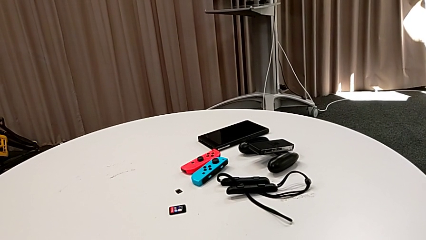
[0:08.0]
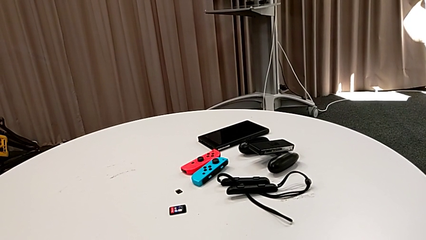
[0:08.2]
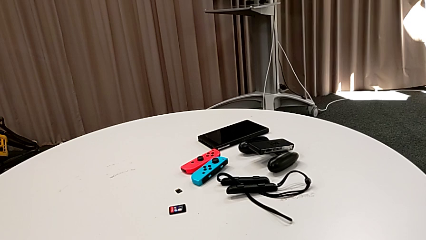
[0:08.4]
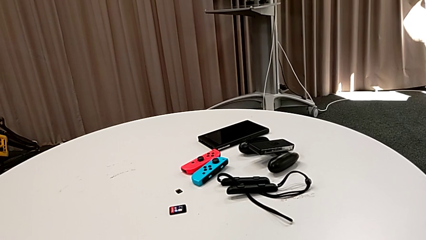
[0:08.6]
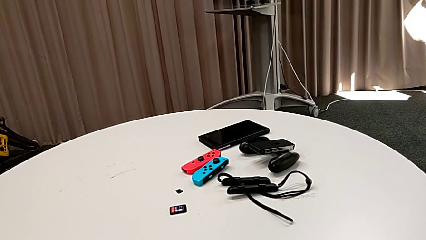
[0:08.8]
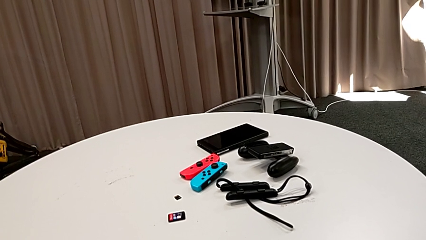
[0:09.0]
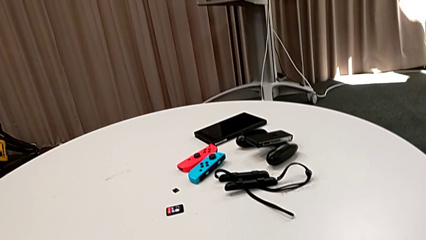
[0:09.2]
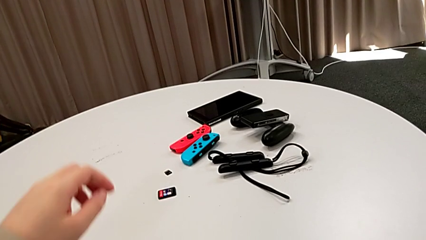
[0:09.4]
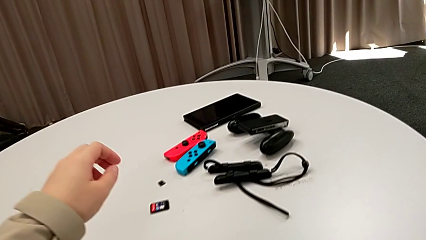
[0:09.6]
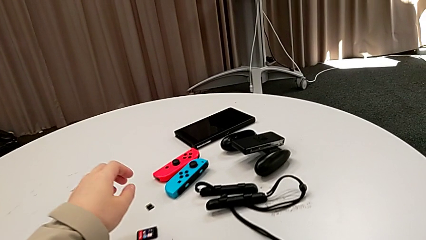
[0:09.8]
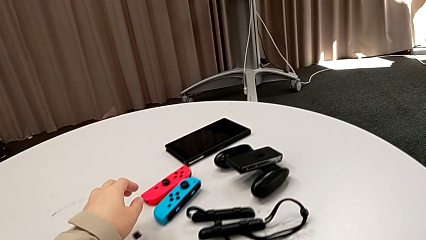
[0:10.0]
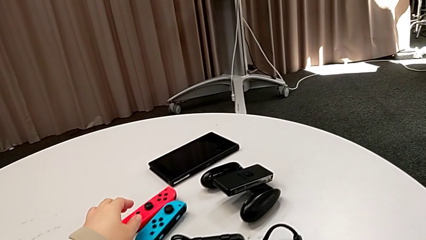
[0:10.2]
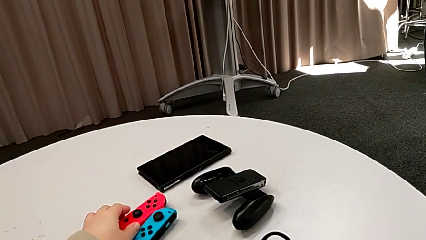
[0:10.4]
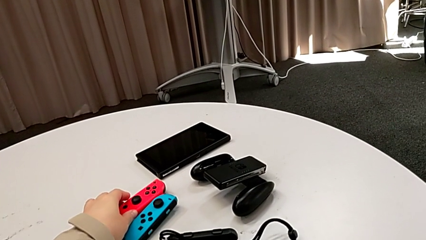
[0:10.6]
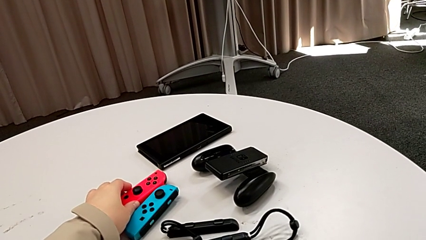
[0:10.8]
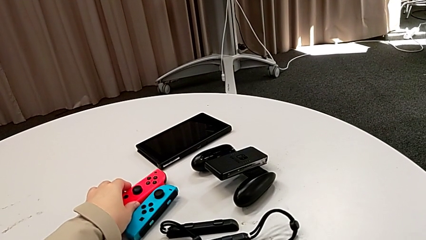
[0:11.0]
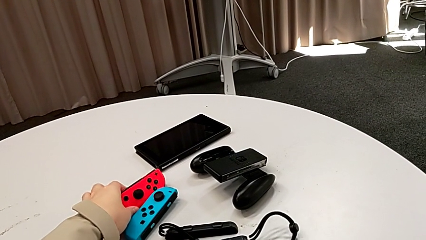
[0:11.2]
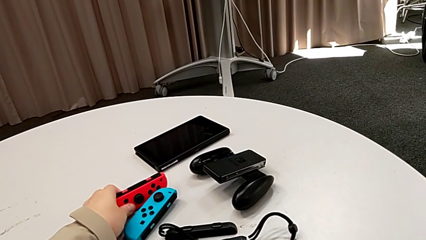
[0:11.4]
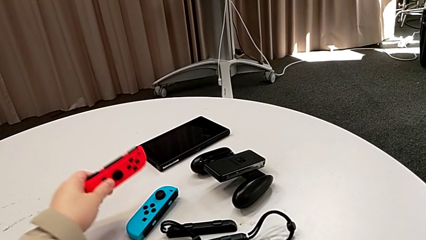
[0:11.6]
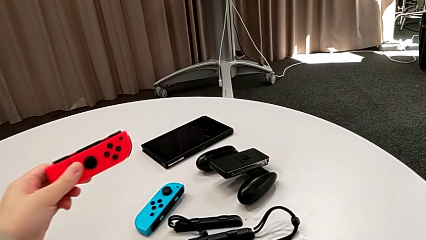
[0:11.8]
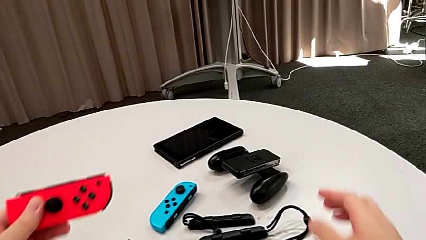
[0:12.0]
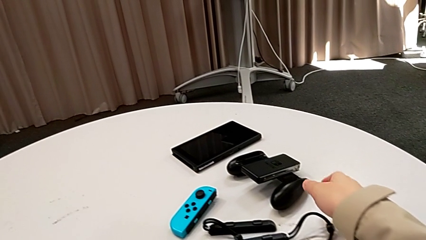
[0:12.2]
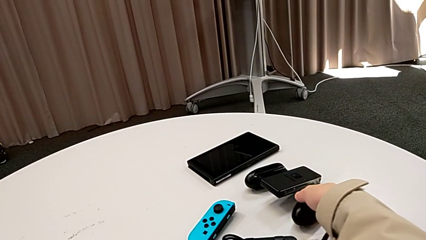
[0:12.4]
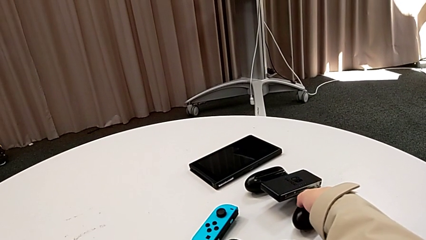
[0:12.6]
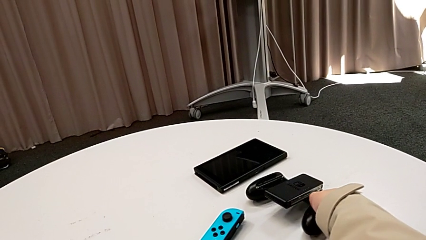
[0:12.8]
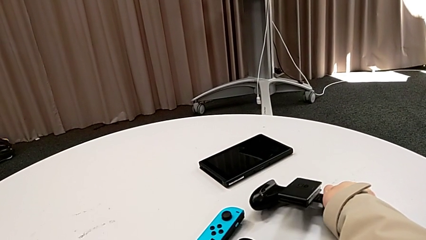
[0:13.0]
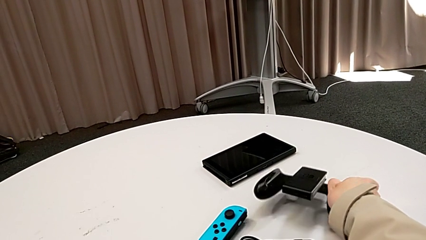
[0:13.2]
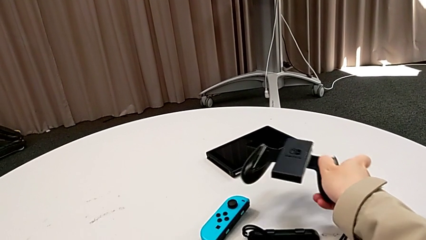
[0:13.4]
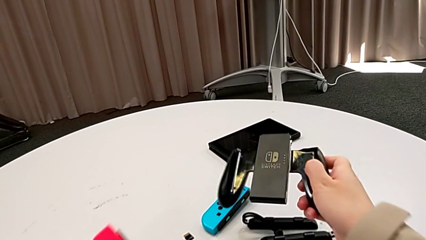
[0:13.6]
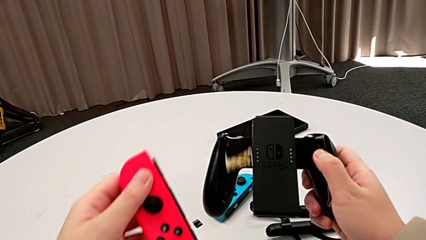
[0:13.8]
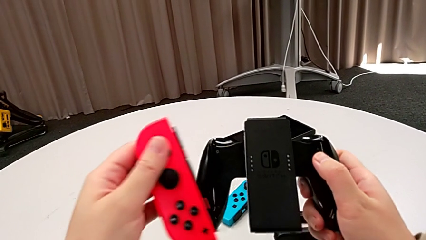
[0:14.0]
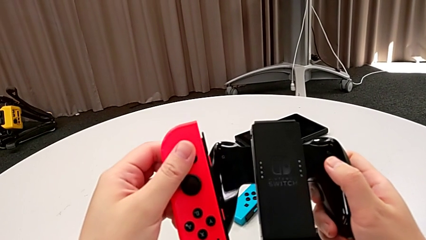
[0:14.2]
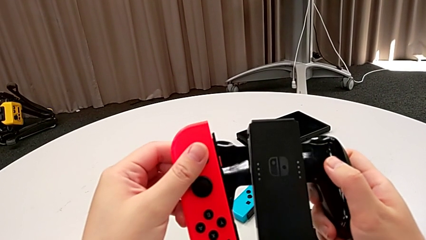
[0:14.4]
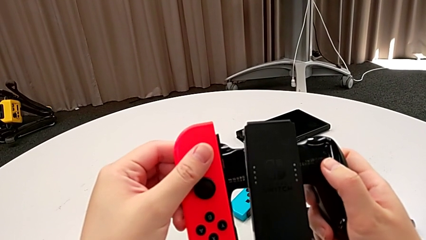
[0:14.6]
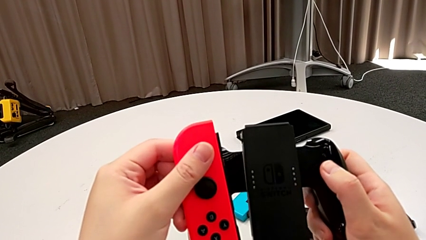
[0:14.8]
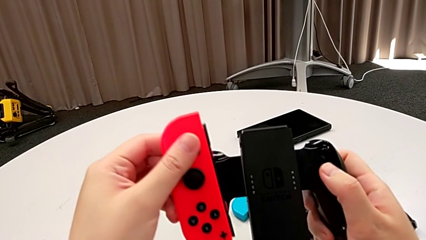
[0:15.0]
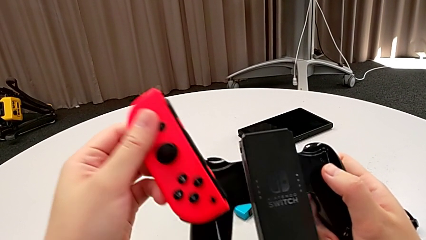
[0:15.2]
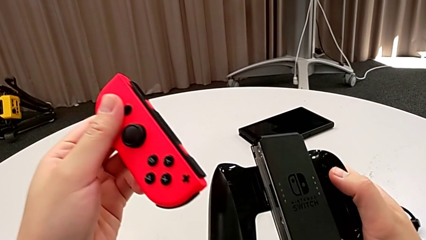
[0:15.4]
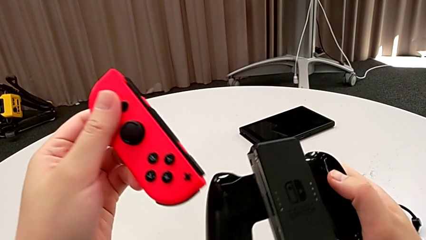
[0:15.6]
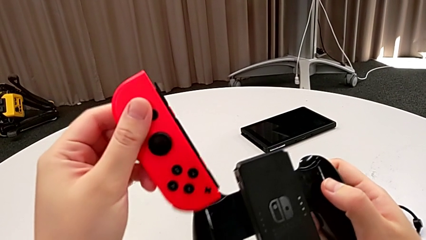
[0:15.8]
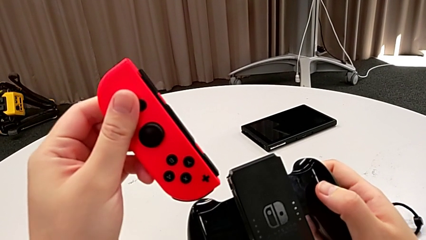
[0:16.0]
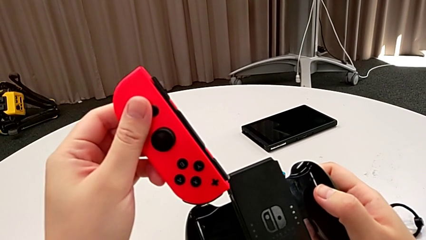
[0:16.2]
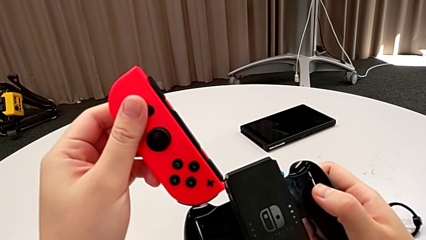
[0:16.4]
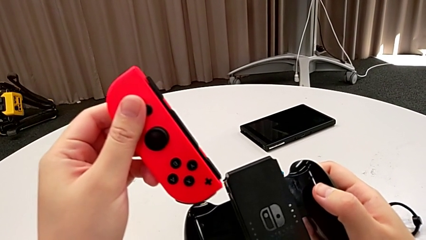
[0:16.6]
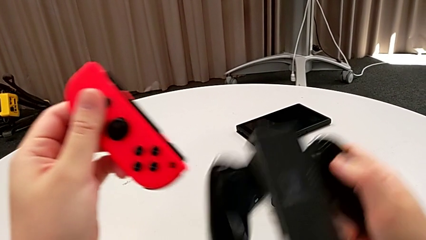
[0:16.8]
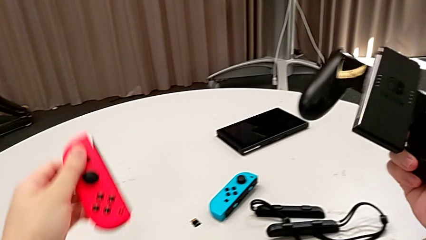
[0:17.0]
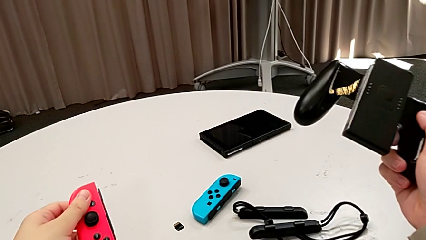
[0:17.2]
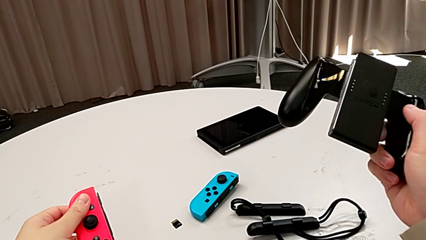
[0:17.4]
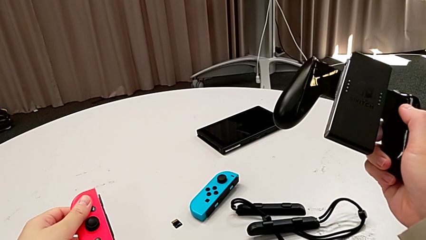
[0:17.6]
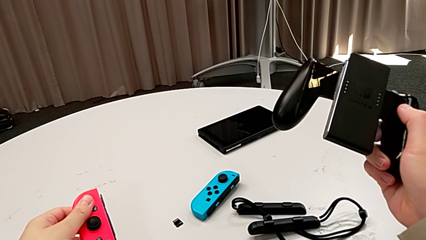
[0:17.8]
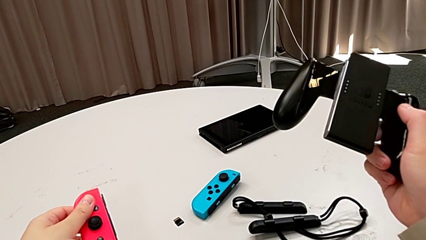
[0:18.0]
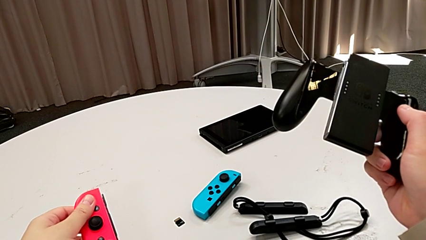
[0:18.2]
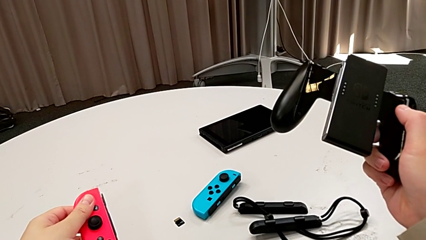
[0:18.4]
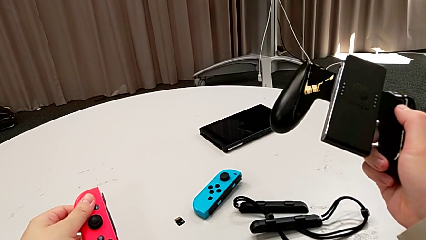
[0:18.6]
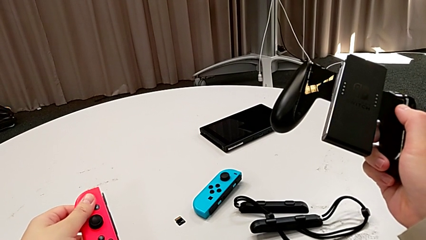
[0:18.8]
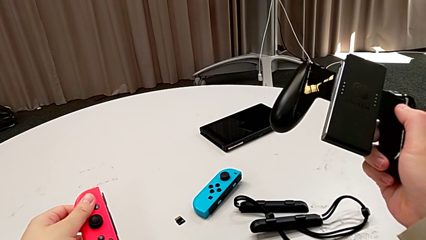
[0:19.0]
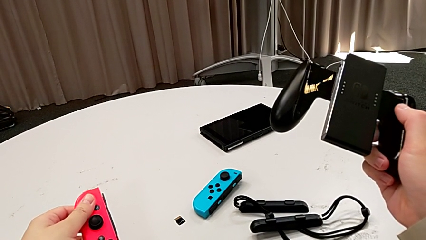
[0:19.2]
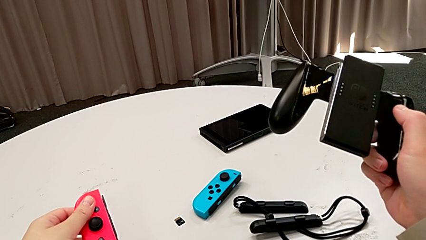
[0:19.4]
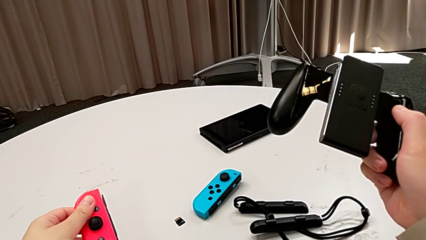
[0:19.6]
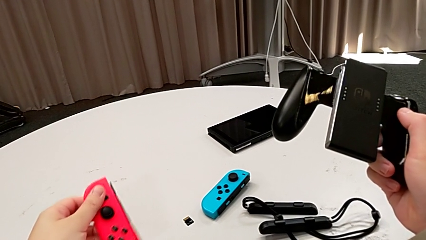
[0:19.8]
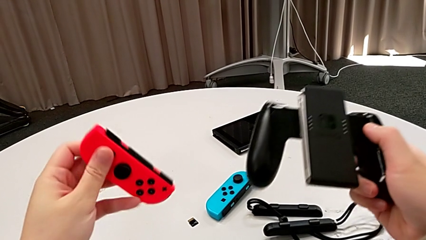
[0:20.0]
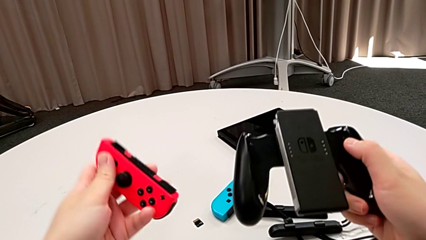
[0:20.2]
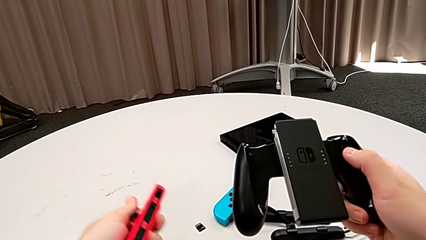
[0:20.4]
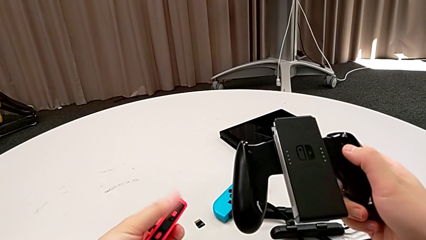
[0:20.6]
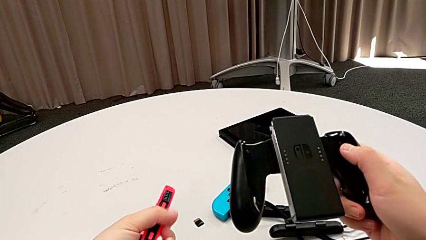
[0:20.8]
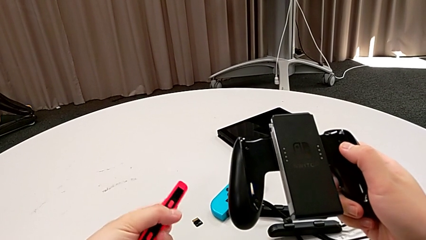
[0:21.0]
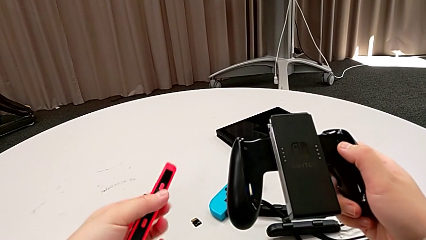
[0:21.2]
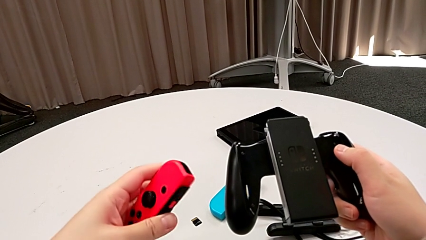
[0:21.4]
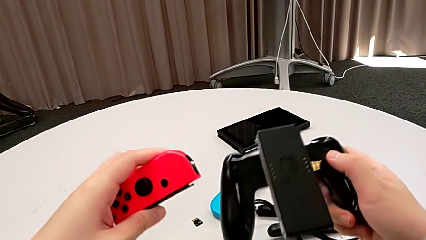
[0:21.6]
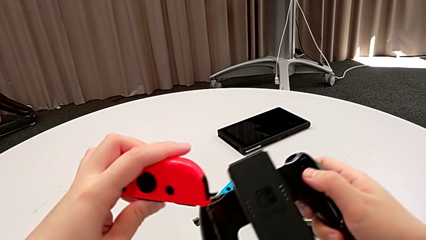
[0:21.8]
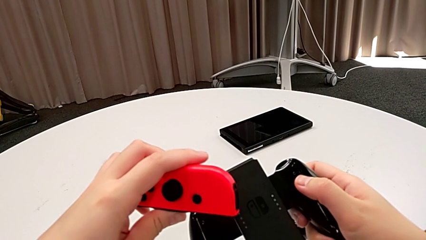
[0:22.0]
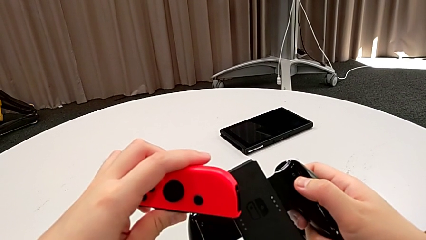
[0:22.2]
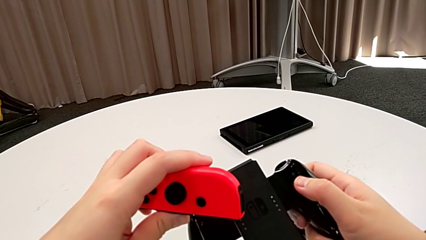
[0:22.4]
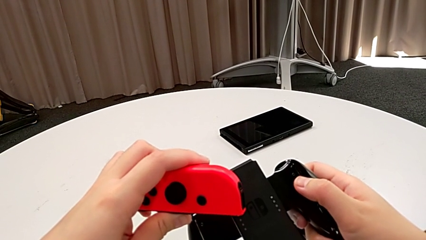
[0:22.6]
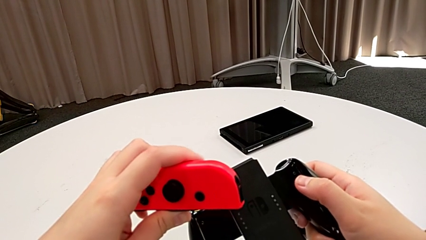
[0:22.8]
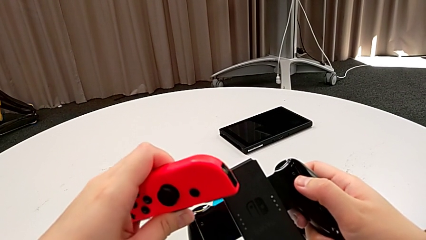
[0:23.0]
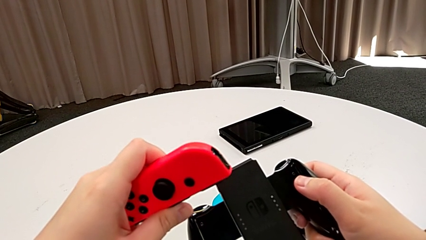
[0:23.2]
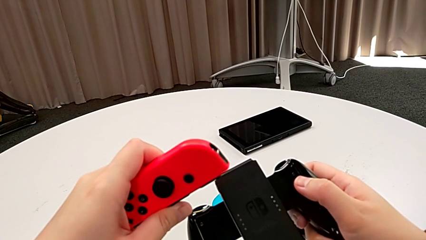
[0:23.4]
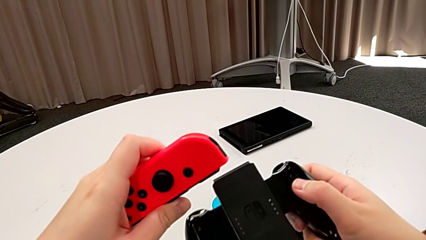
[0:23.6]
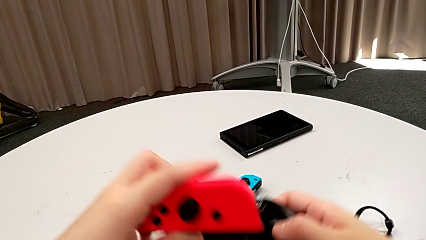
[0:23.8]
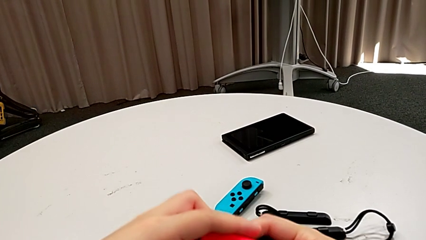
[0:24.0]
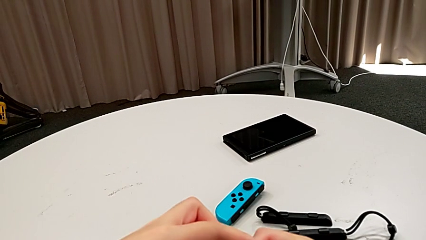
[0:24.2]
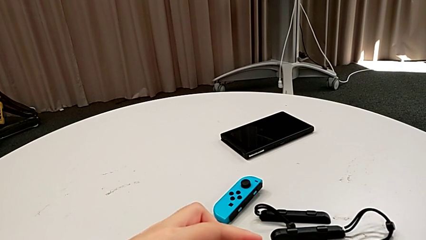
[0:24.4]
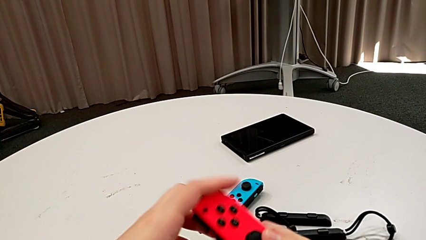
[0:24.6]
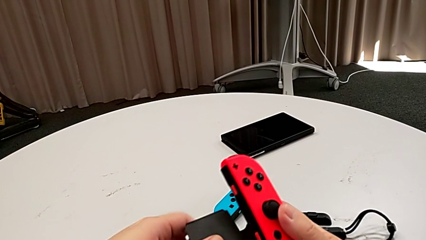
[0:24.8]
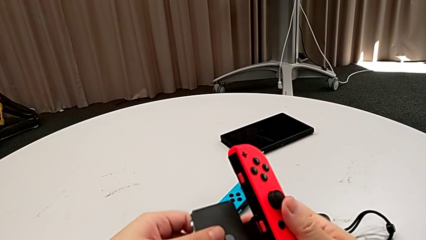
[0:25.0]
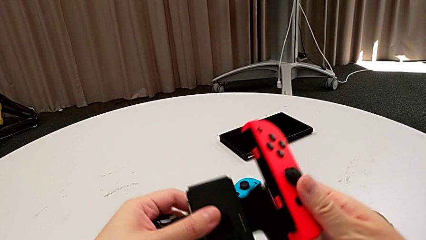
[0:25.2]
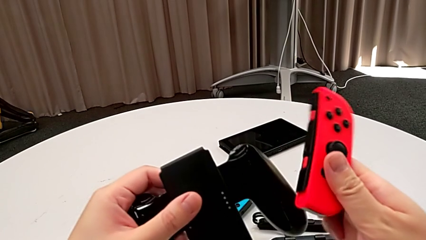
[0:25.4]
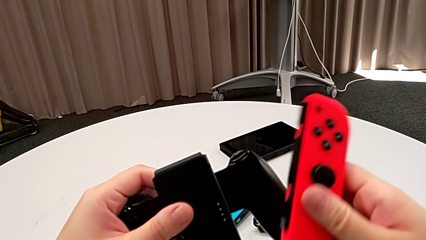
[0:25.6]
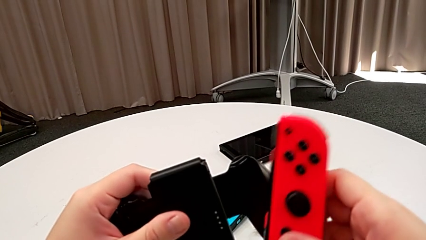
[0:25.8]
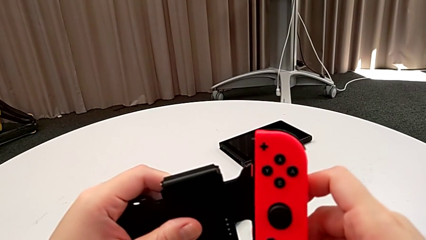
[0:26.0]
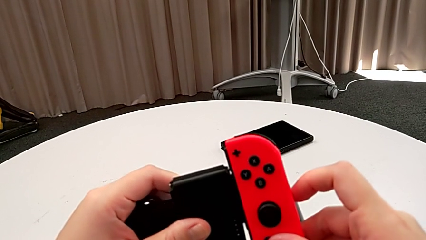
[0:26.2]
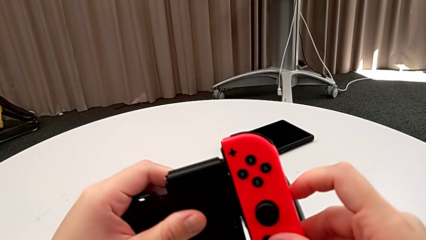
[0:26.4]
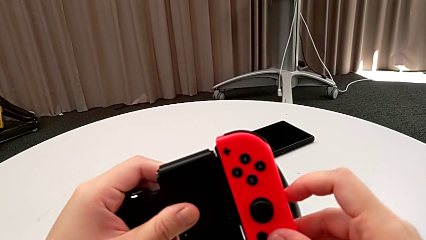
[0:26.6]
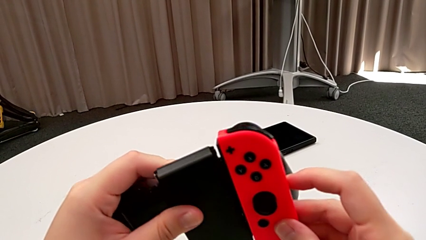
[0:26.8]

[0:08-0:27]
The camera wearer is inserting the red Joy-Con controller into the handheld grip. They grab the red Nintendo Switch, grab the handheld grip, hold the red Joy-Con controller, rotate it and align it.
